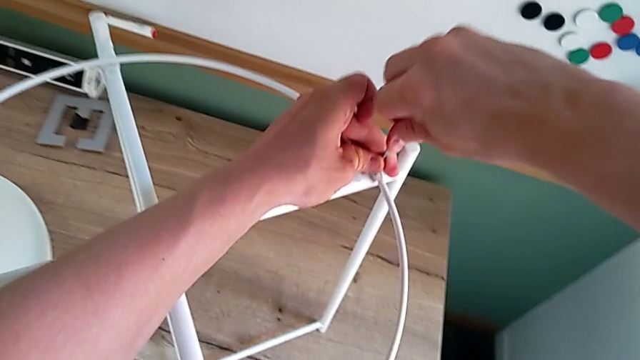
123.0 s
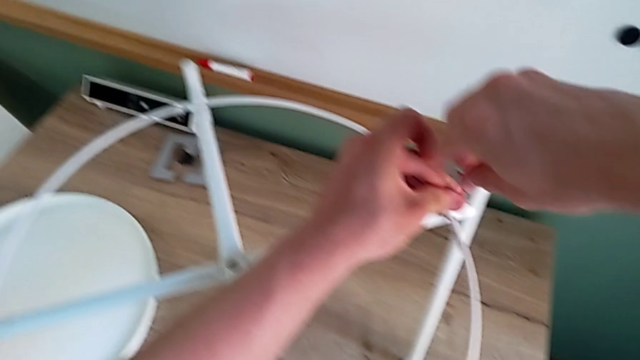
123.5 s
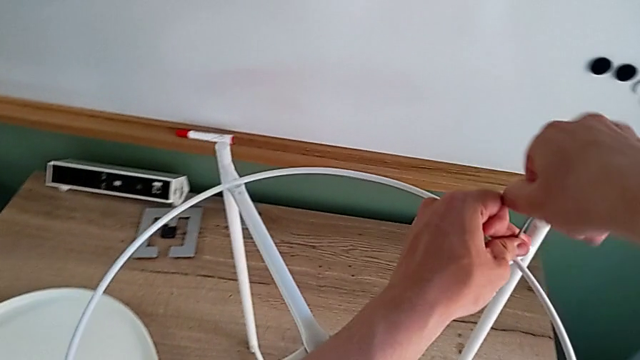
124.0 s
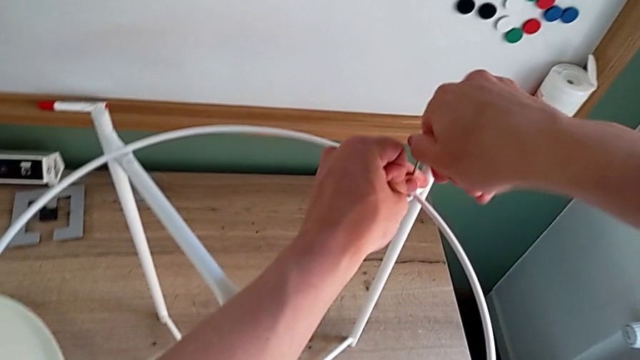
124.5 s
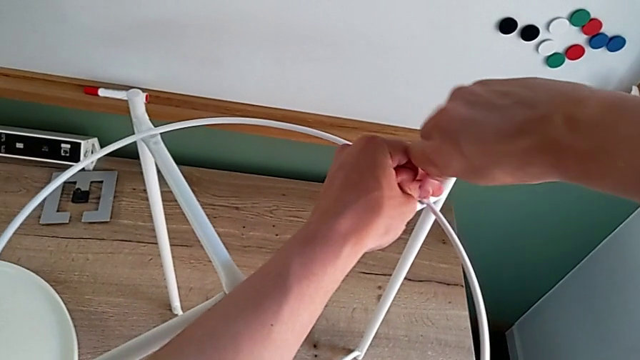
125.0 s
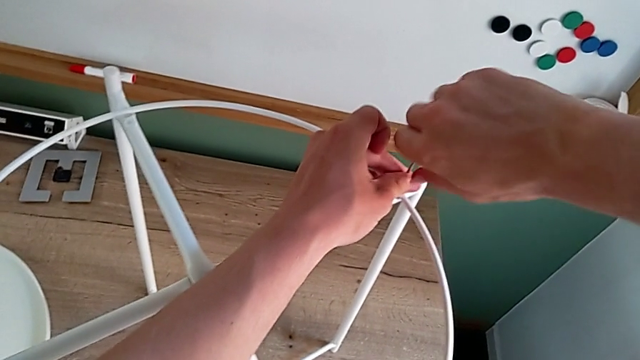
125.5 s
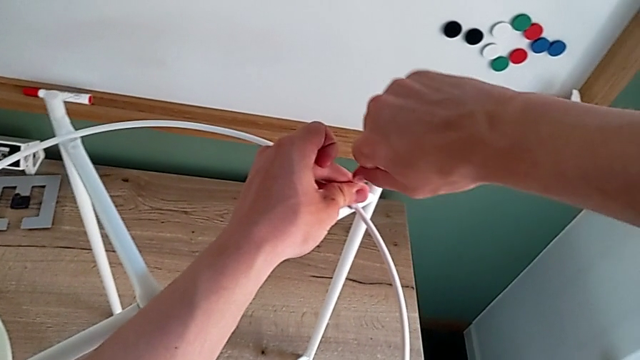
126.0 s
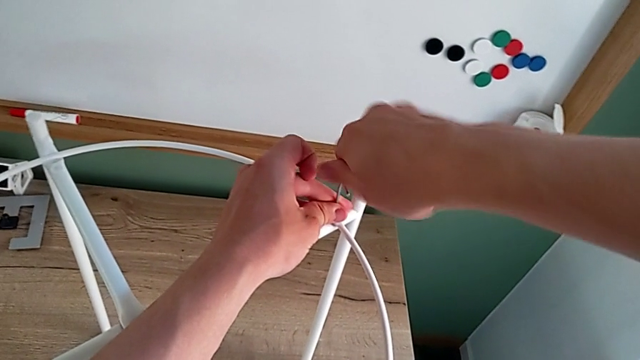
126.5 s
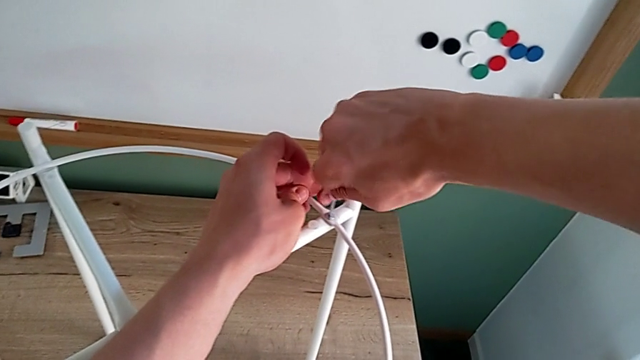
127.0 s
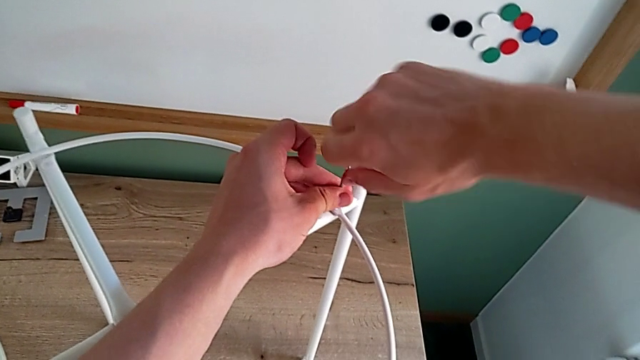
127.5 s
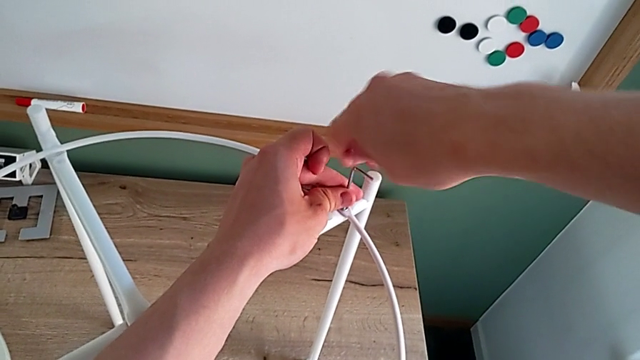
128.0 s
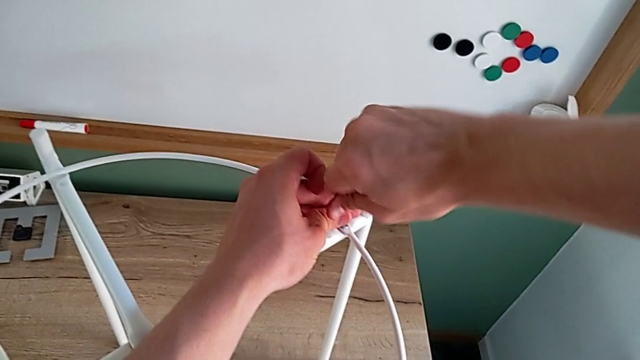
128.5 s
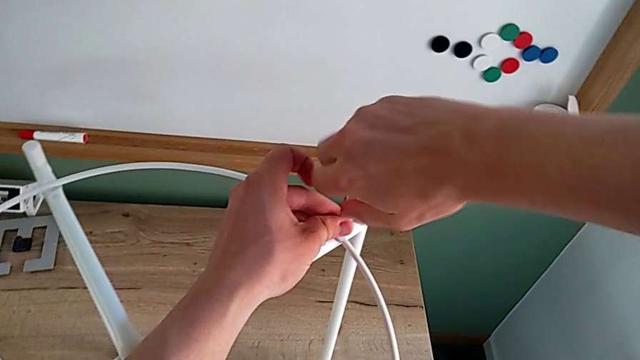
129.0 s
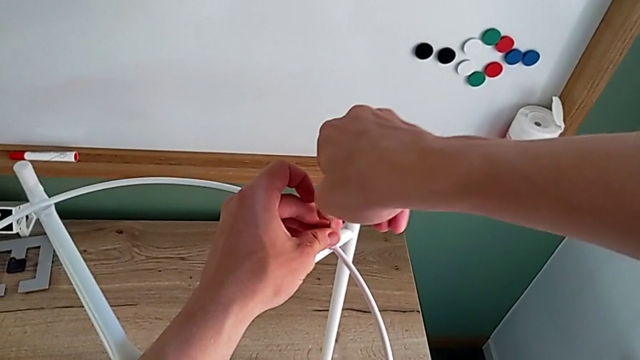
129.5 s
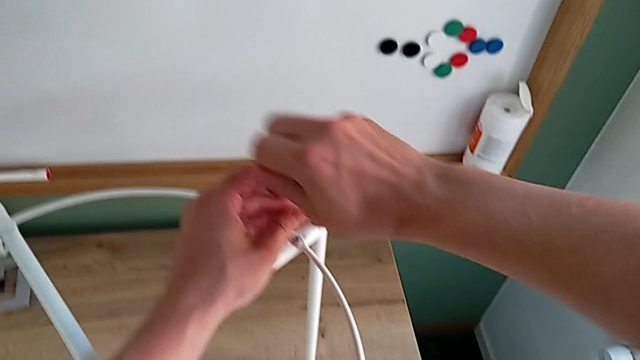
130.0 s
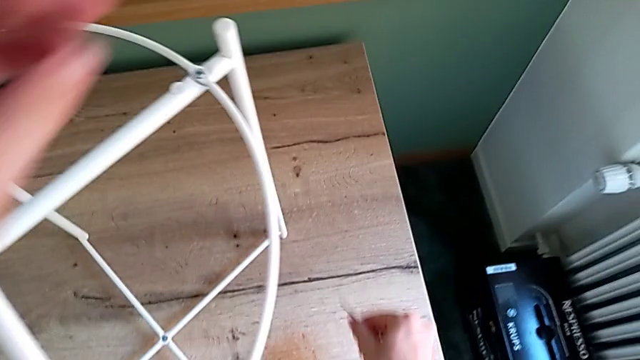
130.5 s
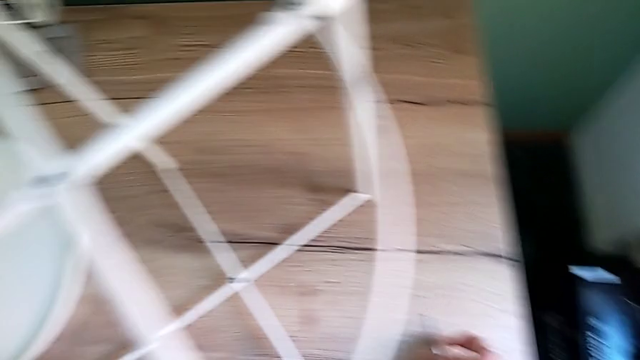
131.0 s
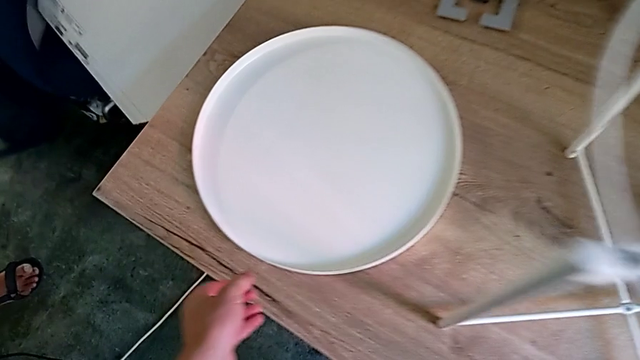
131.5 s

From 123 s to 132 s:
The camera wearer is placing the circle on the base. They keep screwing the hex socket head, withdraw the Allen wrench and place it.

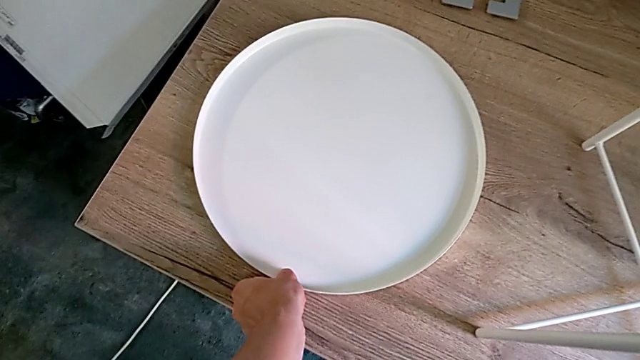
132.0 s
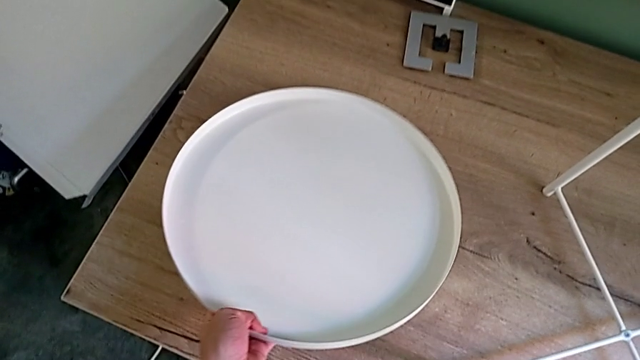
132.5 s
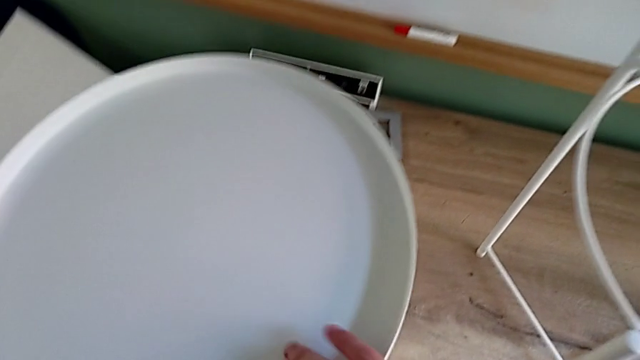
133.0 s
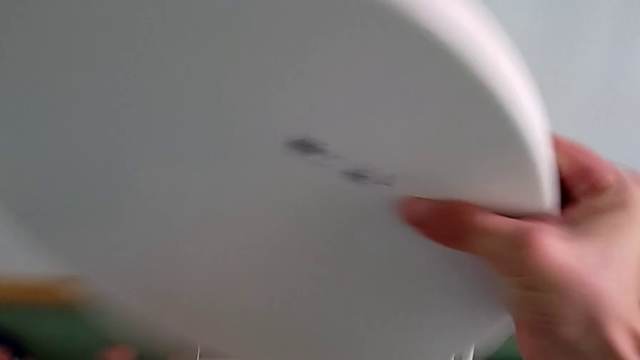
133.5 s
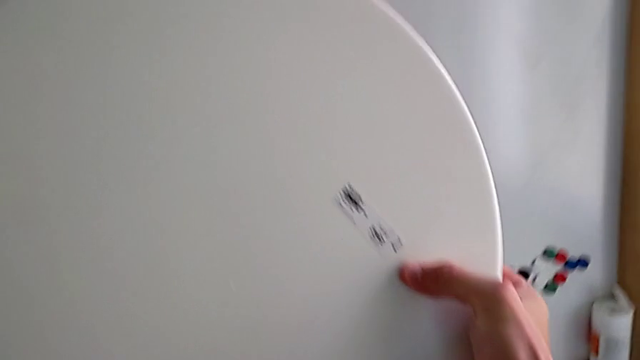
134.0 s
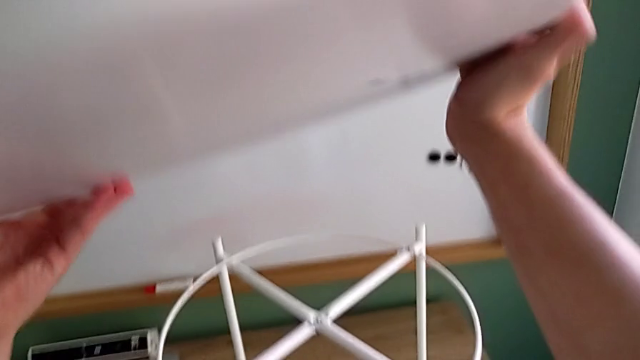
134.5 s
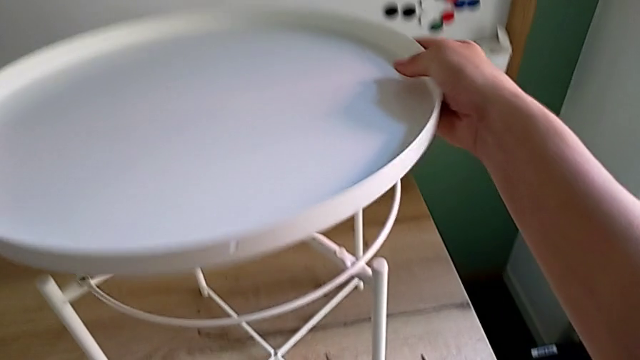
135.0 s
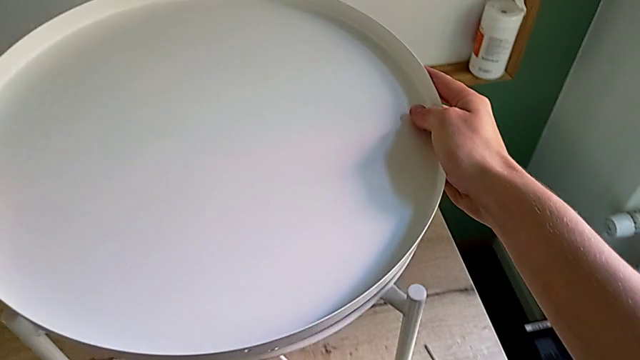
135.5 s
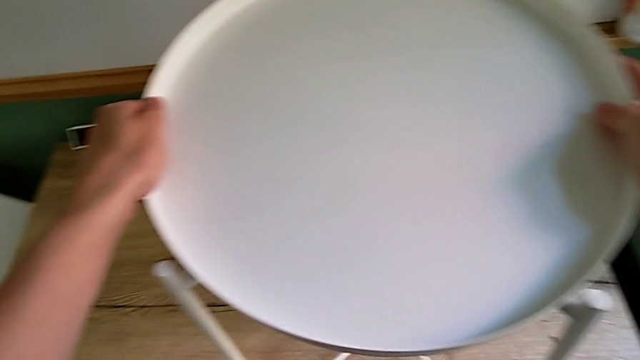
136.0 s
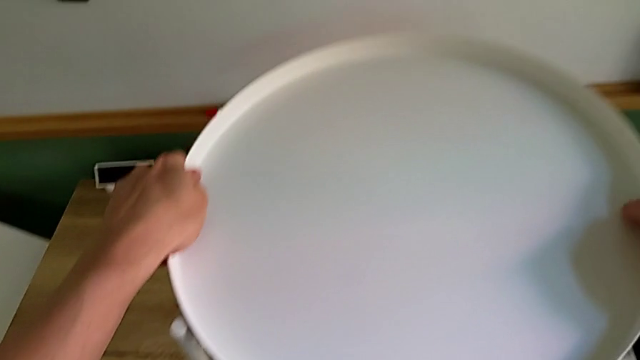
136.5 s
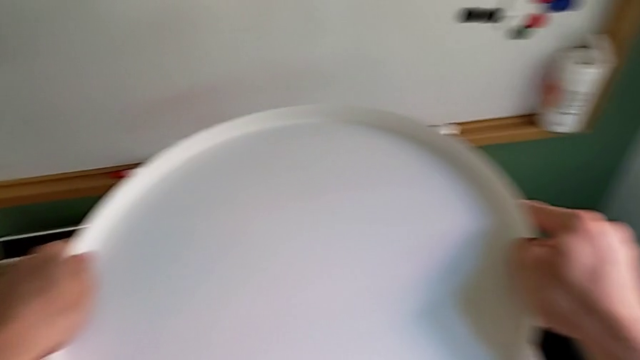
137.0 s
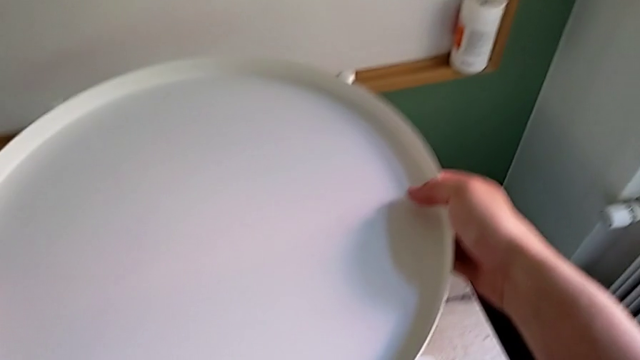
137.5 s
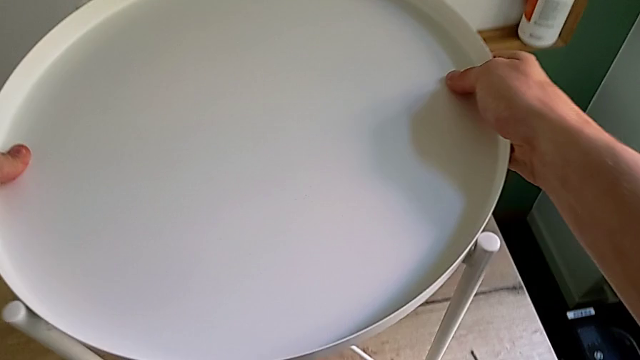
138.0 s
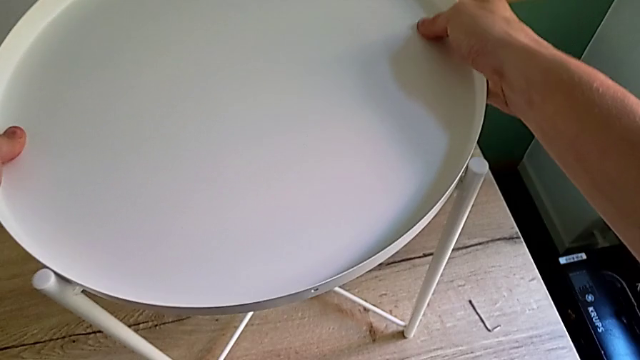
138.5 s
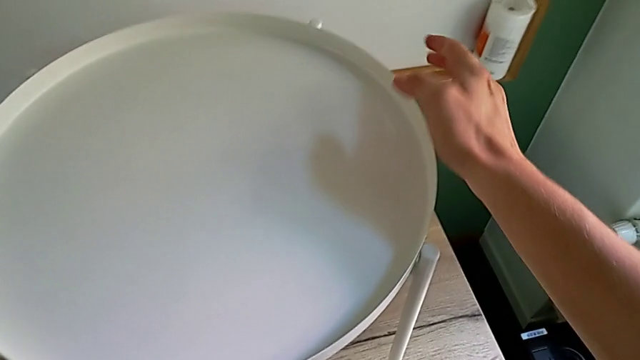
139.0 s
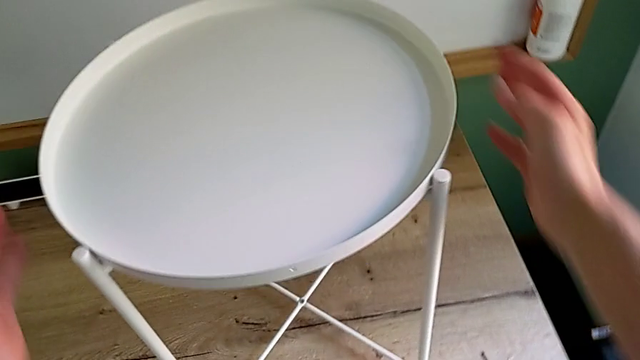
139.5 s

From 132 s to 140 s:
The camera wearer places the tray on their legs. They grab the tray, lift it, rotate it and place it.
